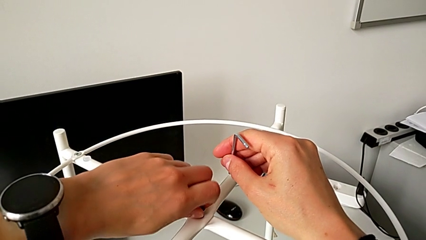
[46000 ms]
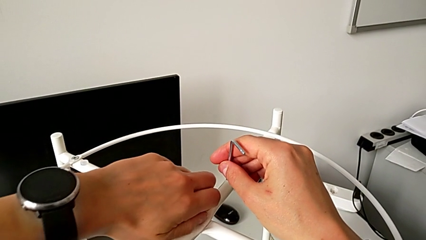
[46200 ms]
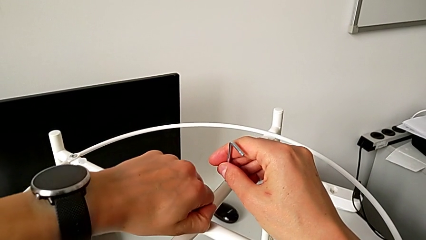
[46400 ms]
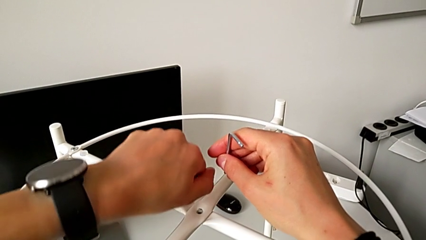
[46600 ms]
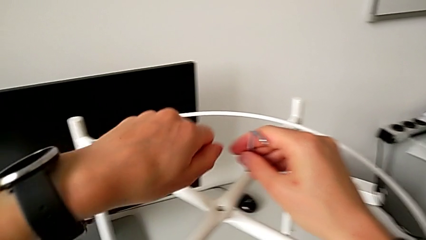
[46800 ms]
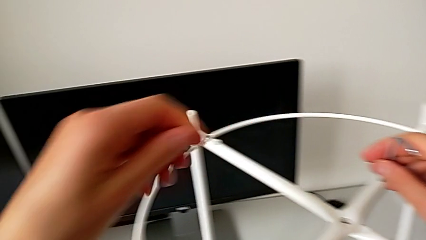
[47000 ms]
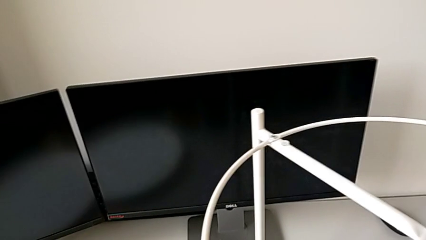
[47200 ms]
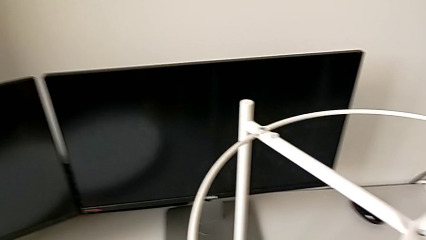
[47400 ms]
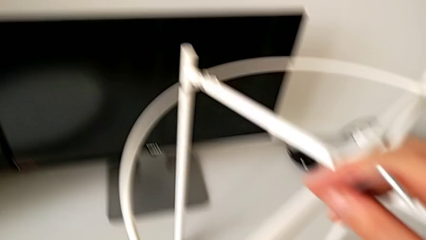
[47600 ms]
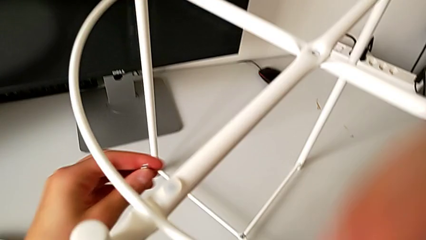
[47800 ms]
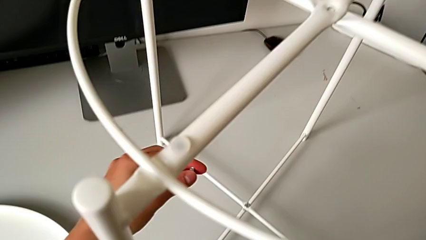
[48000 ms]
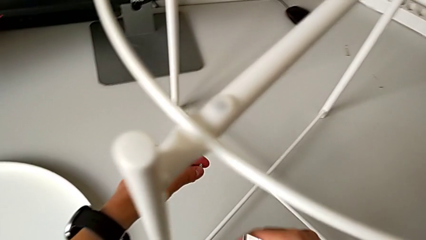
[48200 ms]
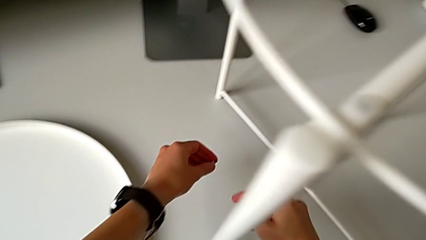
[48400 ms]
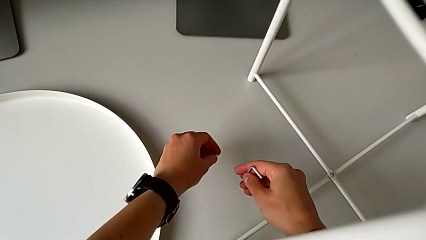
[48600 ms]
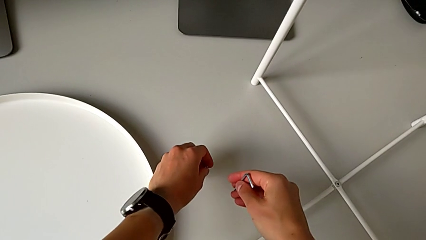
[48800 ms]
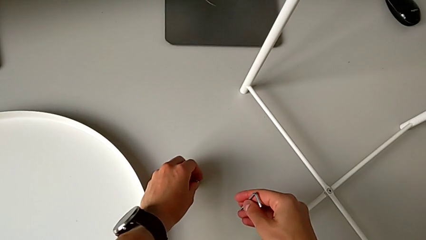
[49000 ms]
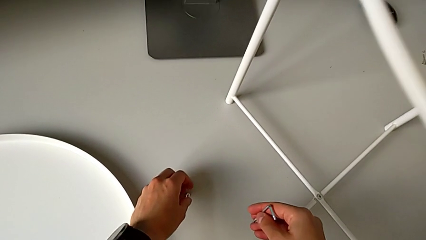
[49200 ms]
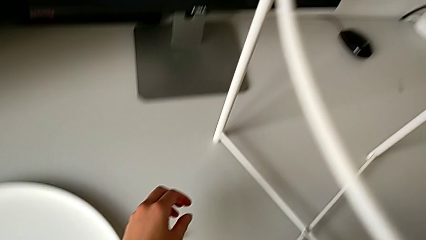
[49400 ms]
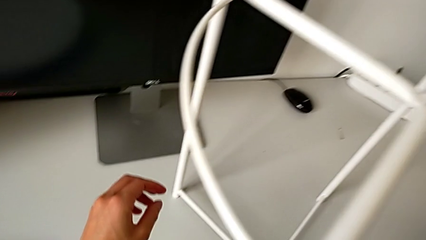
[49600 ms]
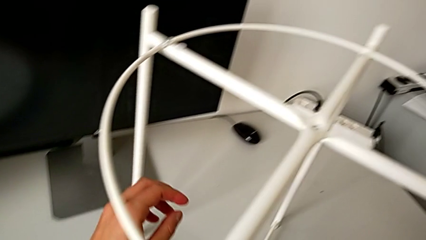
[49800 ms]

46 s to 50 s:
The camera wearer is unscrewing the top hex socket head of the legs using an Allen wrench. They withdraw the hex socket head and place it.

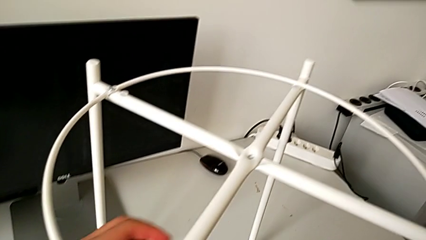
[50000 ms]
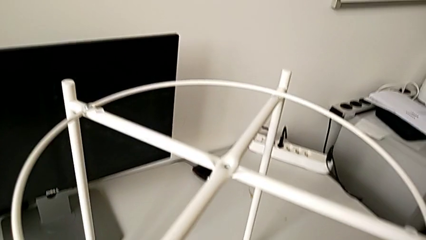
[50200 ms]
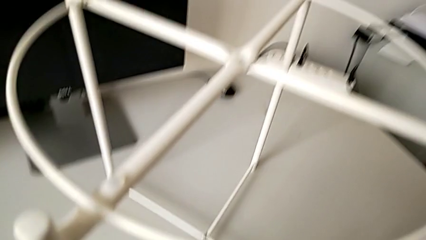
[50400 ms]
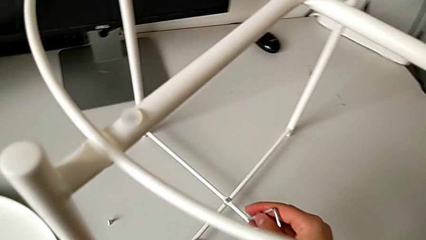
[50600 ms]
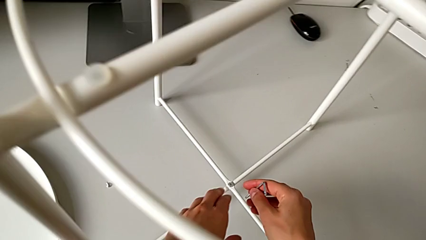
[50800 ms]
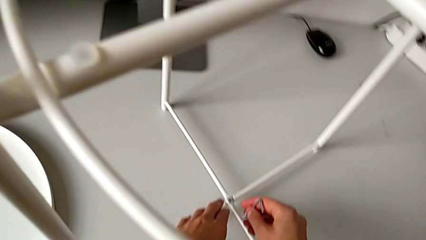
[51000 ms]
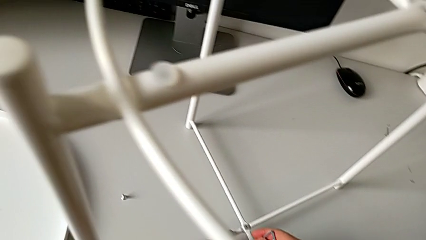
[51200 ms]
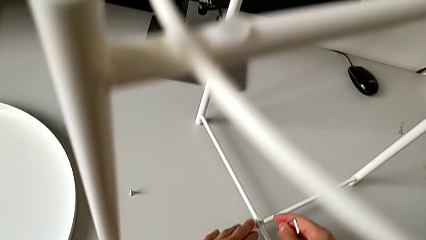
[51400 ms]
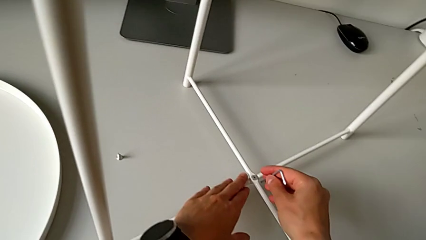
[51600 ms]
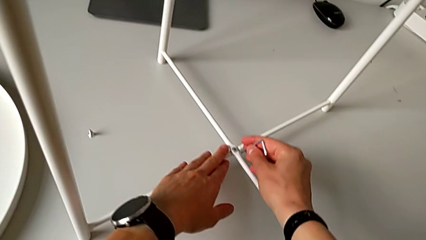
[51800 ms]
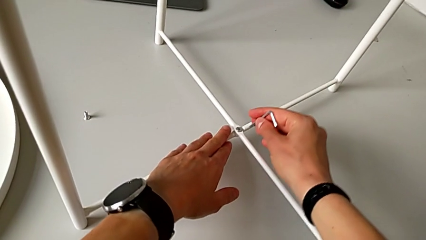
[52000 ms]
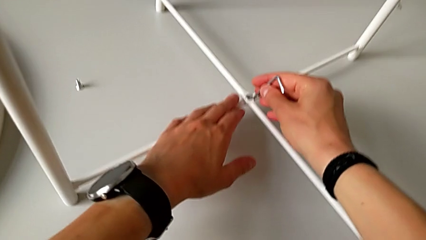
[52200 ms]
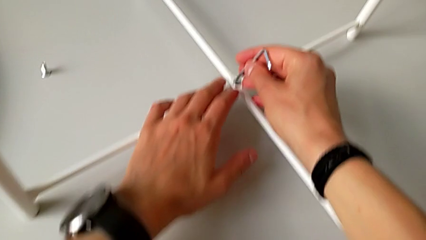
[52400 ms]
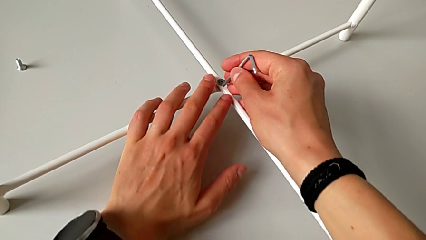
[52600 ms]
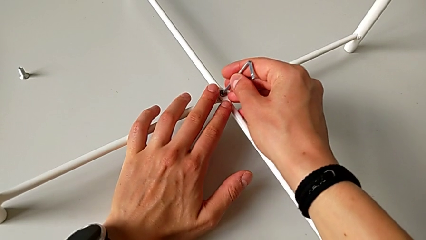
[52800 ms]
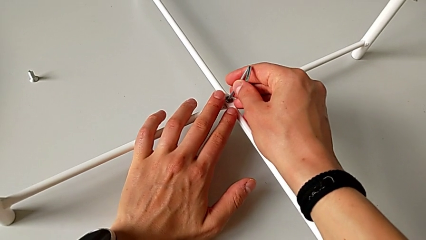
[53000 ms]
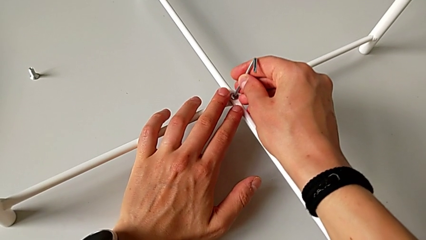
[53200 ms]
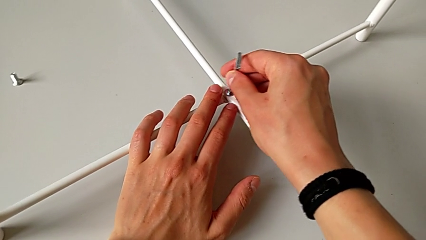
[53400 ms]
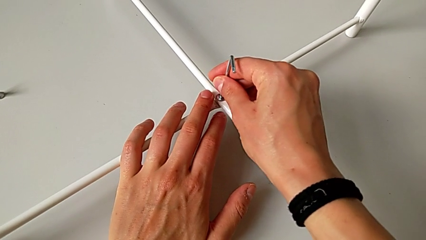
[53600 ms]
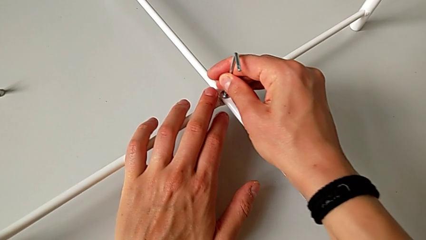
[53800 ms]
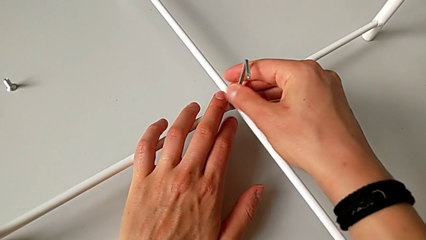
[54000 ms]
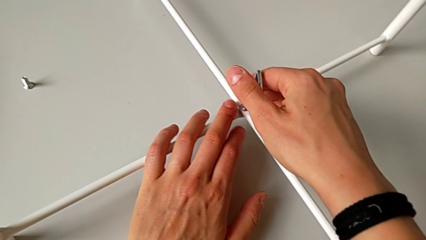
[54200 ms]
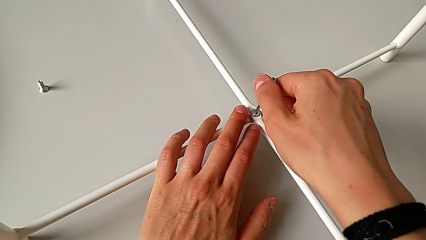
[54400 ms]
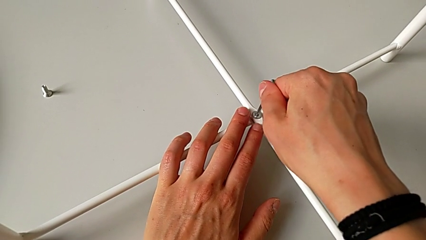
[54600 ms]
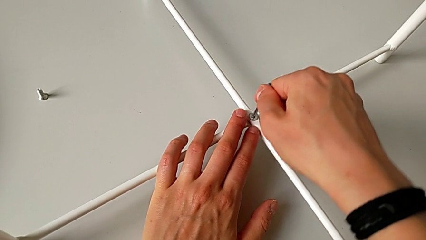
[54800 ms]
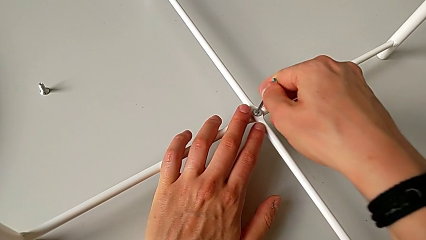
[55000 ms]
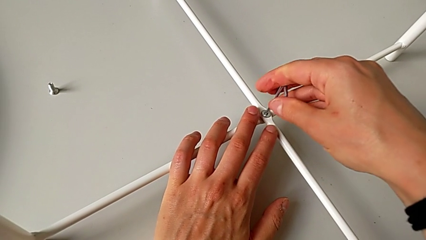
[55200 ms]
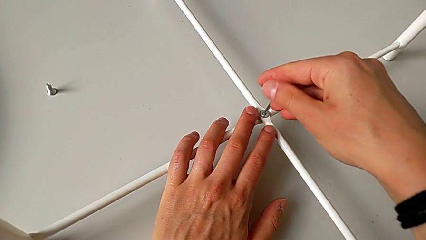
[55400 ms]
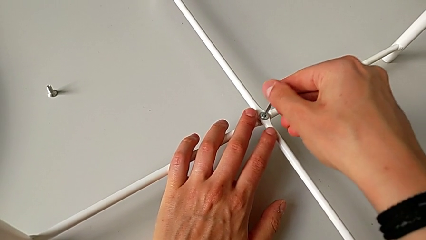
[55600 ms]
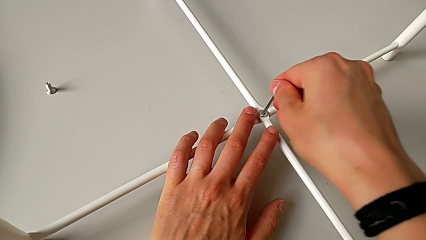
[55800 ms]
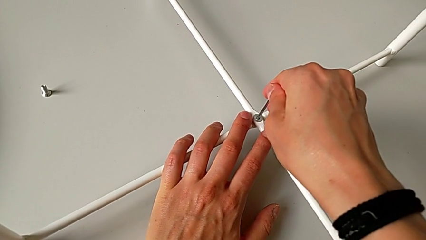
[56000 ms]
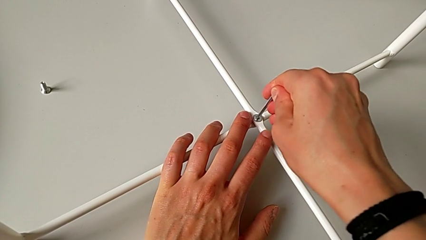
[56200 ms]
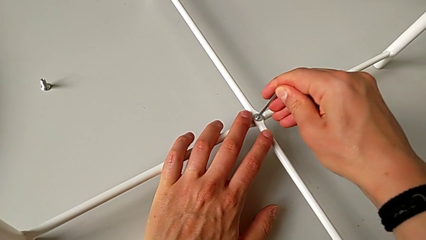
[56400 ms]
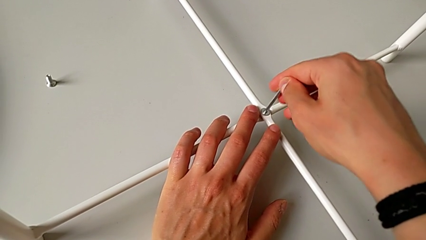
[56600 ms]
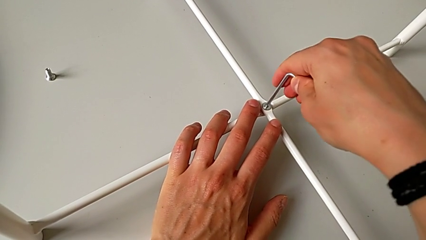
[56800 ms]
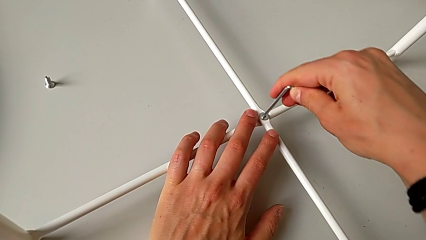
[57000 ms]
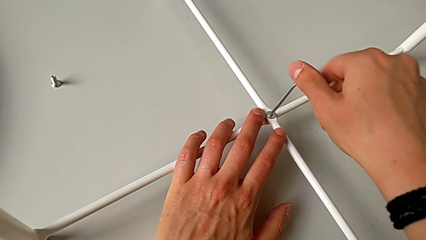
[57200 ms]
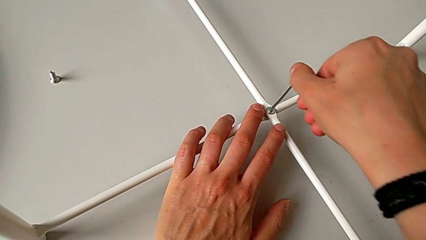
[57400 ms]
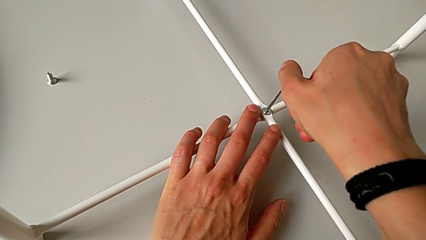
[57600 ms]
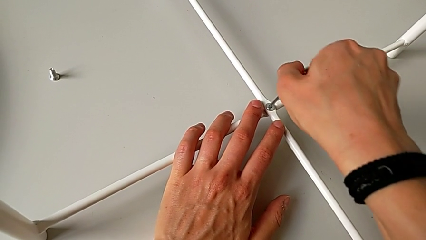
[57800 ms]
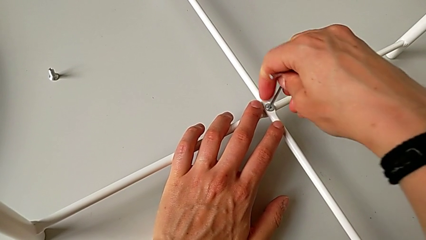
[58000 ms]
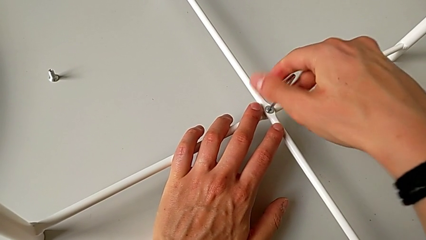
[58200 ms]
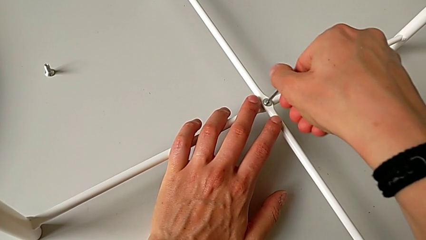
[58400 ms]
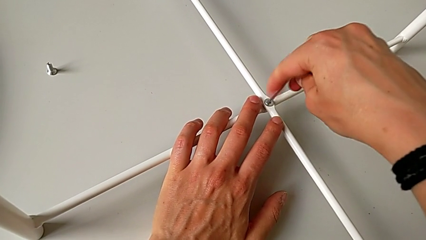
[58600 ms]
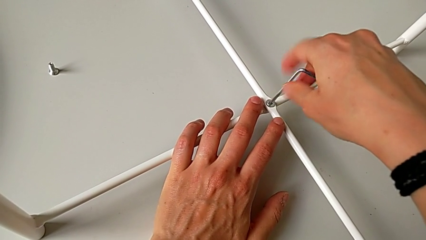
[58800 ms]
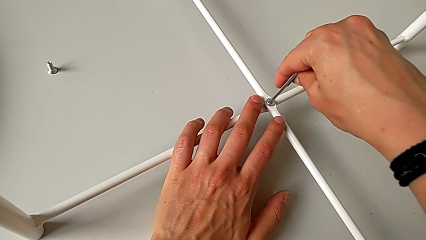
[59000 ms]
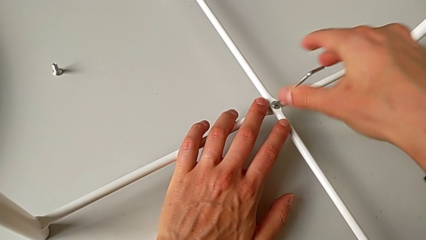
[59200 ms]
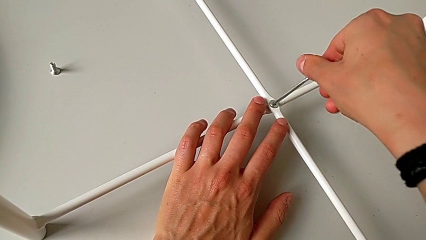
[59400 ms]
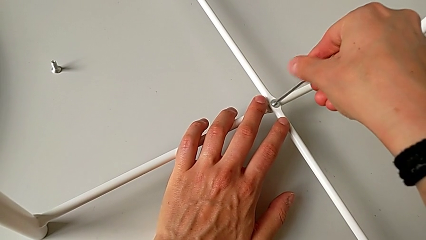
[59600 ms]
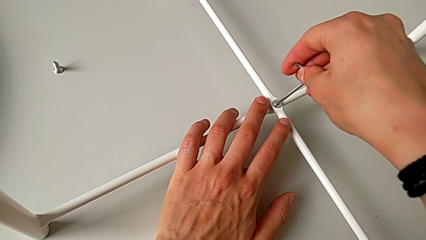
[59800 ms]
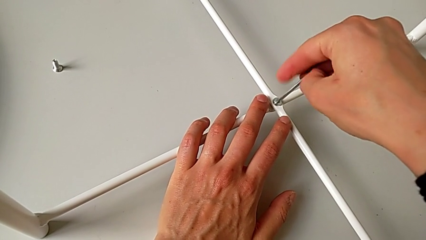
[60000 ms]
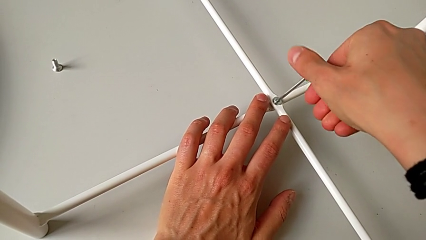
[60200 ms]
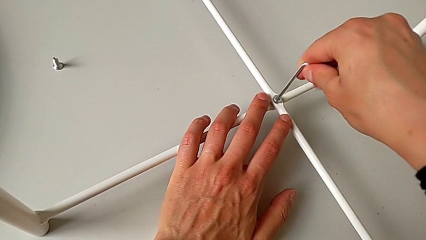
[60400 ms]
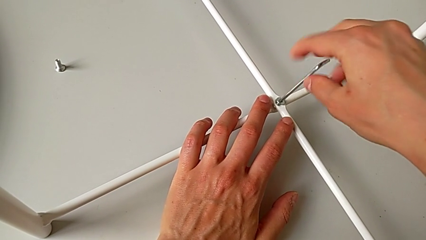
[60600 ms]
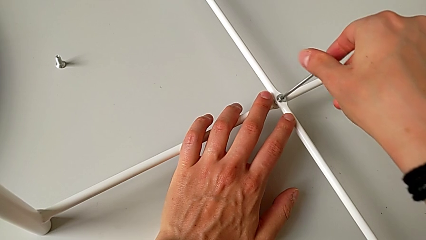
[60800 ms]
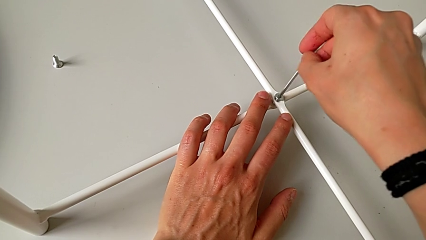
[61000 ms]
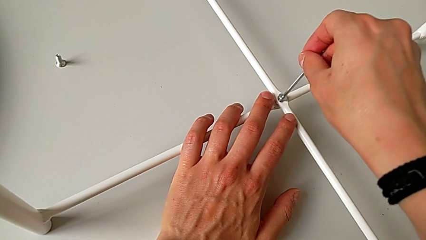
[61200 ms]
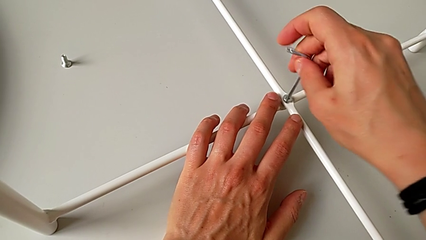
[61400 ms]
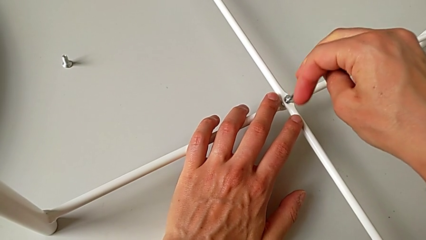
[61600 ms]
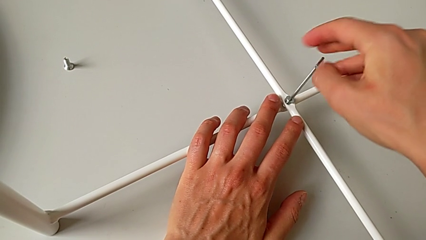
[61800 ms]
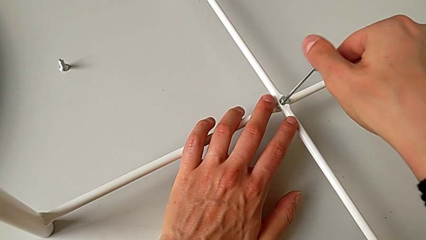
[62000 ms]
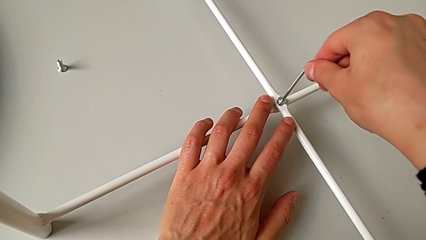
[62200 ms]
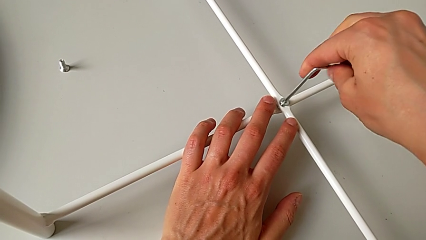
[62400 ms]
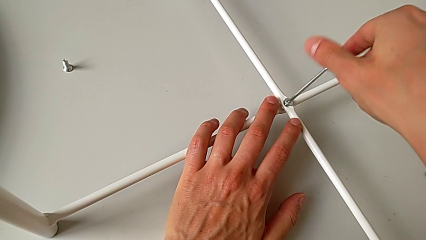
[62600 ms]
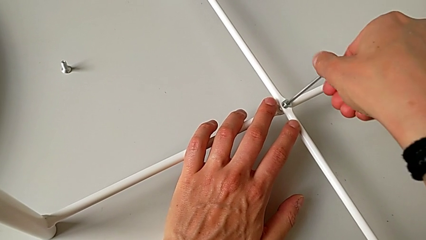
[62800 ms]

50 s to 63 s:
The camera wearer is unscrewing the bottom hex socket head of the legs using an Allen wrench. They approach the hex socket head, insert the Allen wrench and unscrew the bottom hex socket head.
